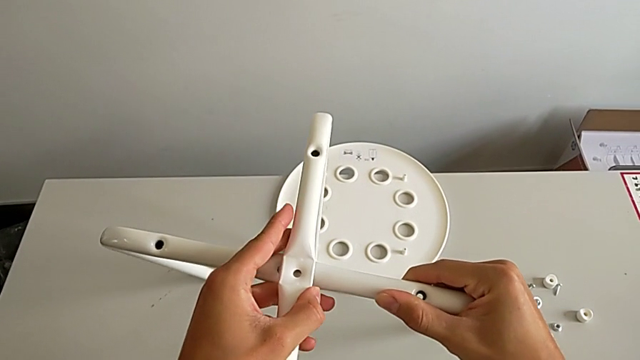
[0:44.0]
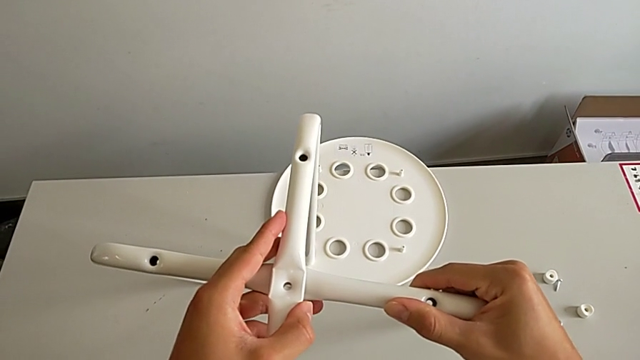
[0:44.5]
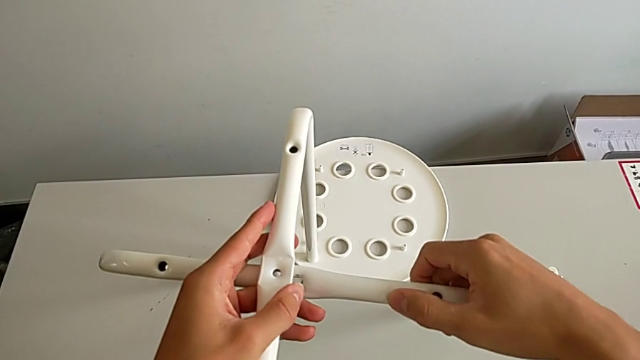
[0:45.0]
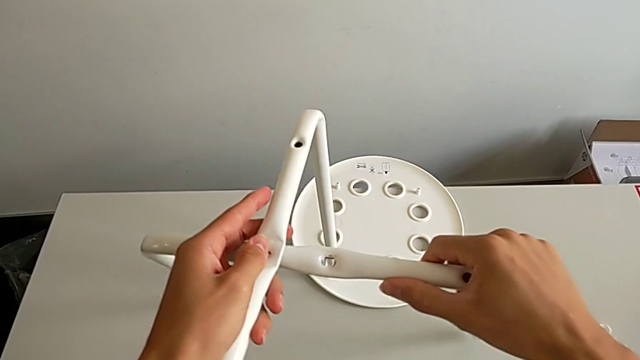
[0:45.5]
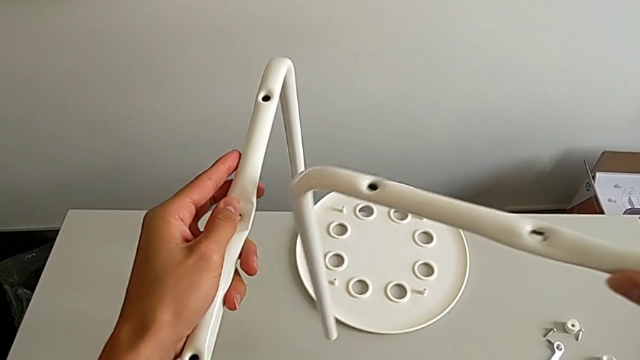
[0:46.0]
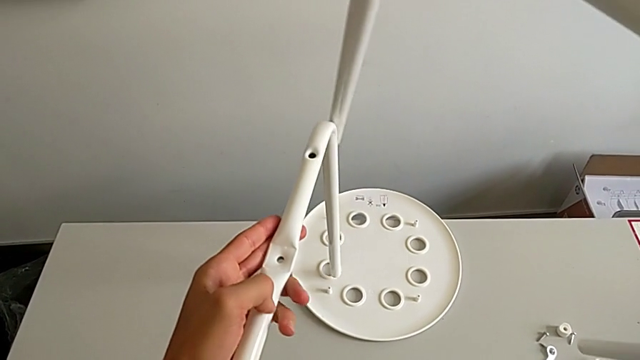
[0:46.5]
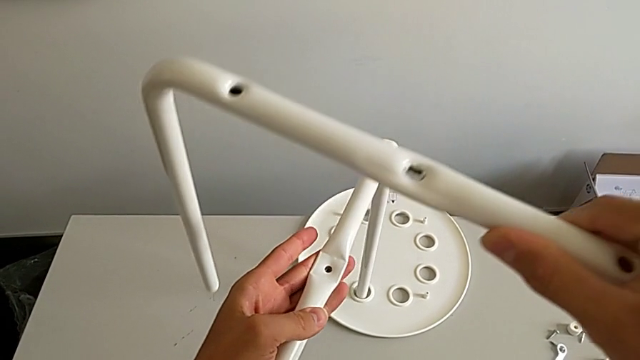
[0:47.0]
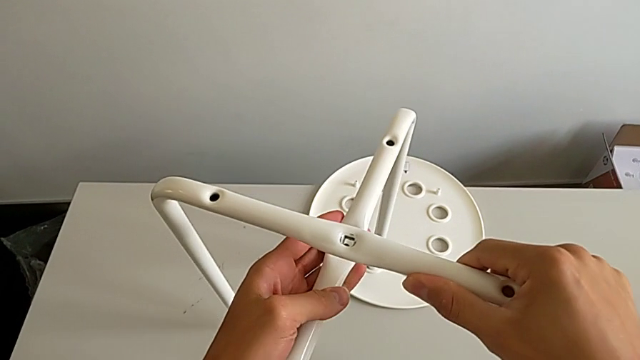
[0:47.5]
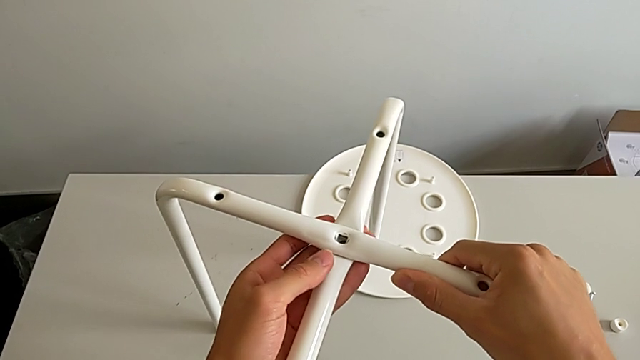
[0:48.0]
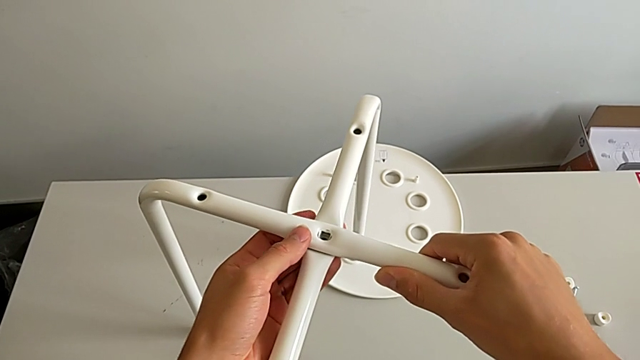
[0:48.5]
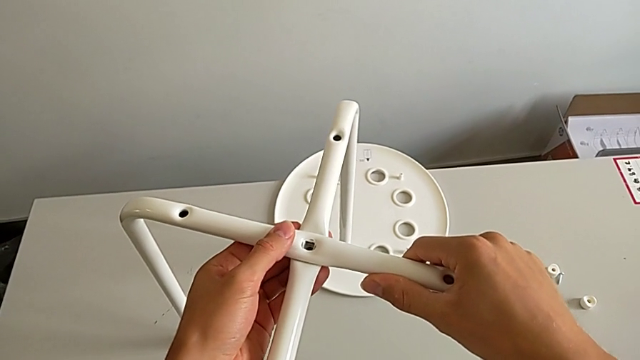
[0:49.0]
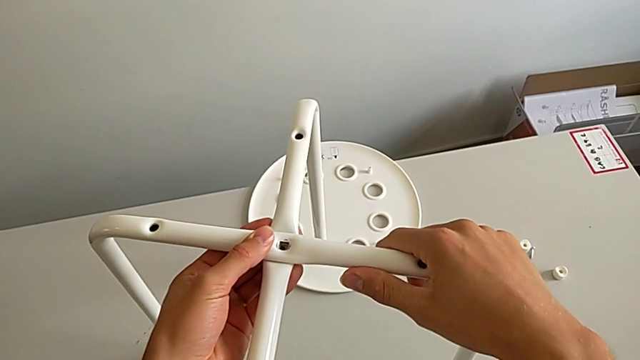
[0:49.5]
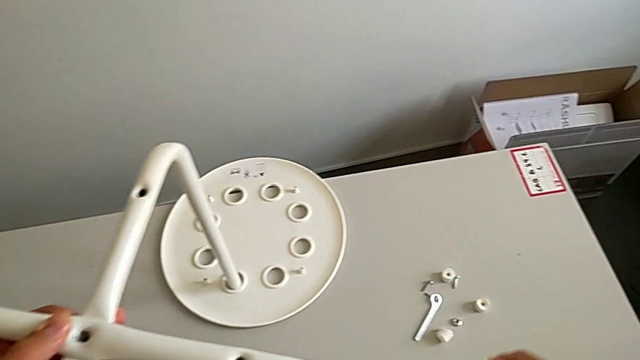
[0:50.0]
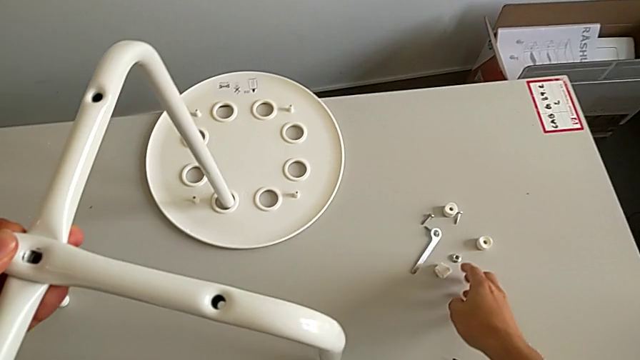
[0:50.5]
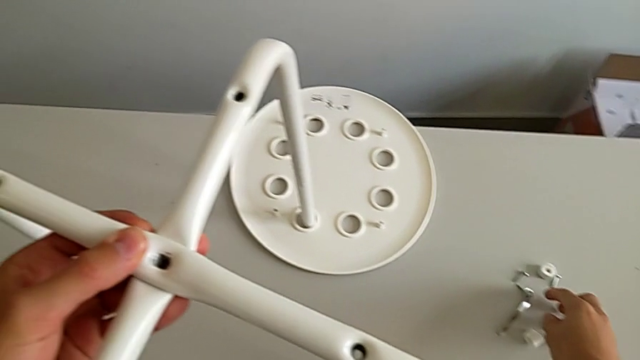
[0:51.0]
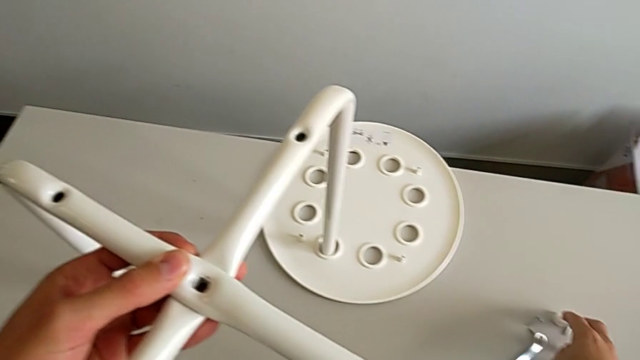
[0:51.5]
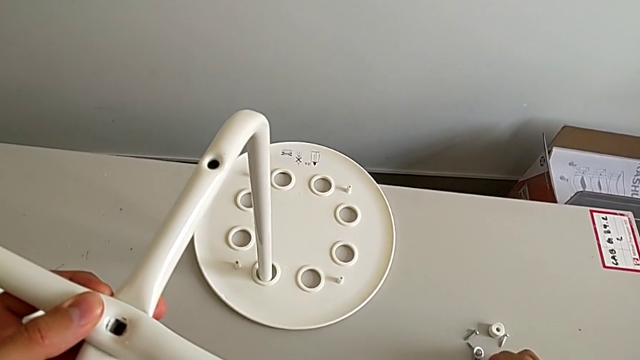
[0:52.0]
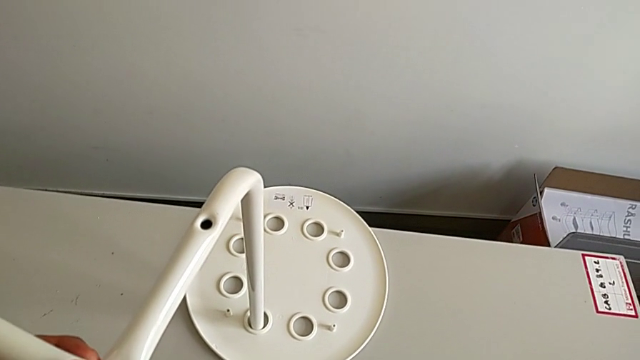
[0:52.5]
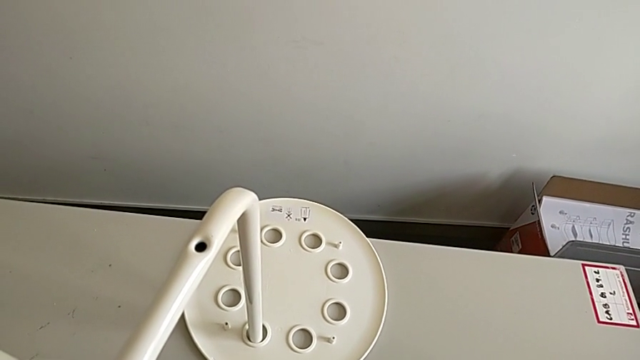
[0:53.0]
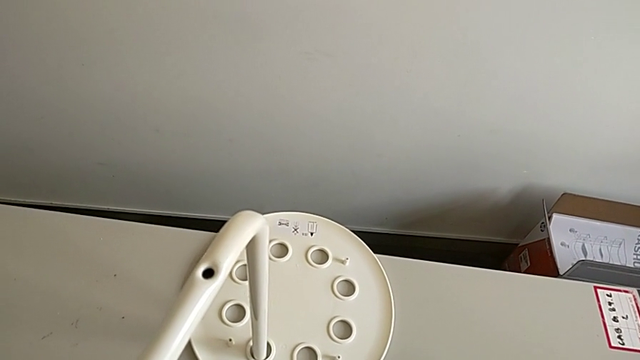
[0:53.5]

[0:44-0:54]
The camera wearer is assembling the leg. They wrongly disassemble the leg, assemble it, approach the hex nut and grab the bolt.

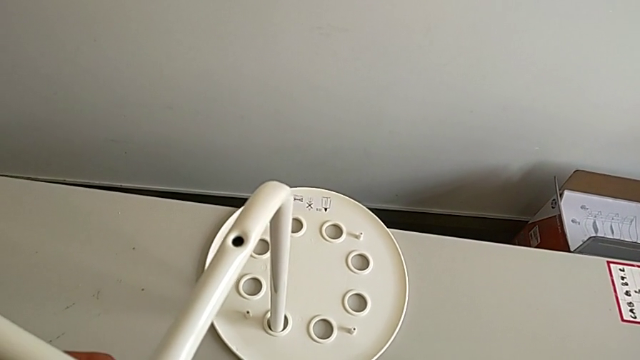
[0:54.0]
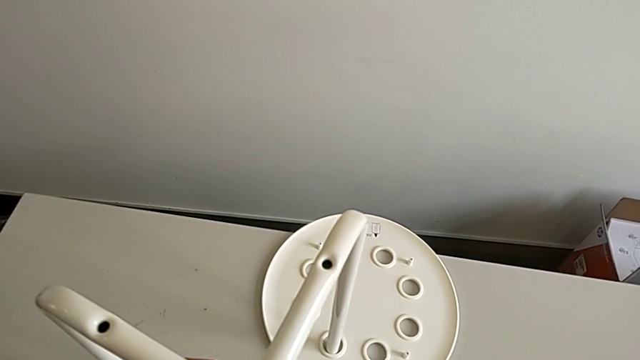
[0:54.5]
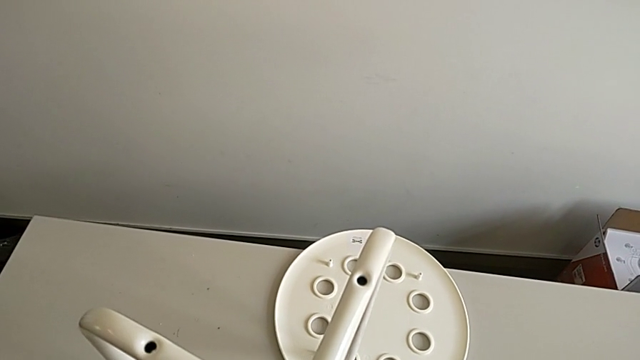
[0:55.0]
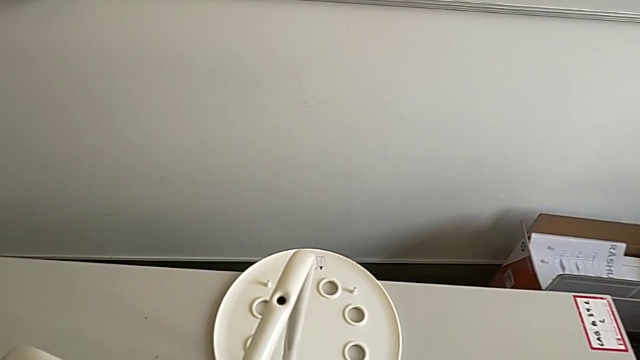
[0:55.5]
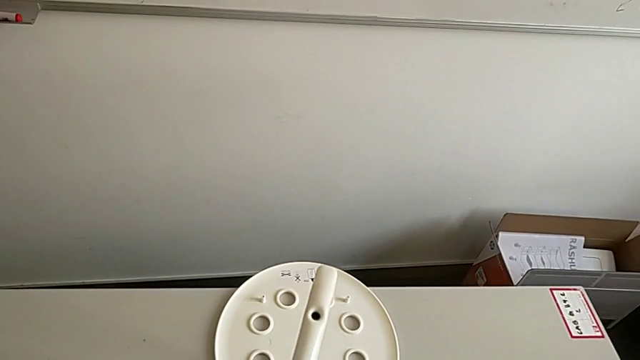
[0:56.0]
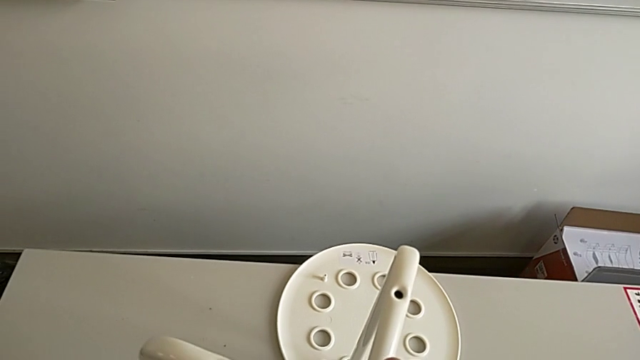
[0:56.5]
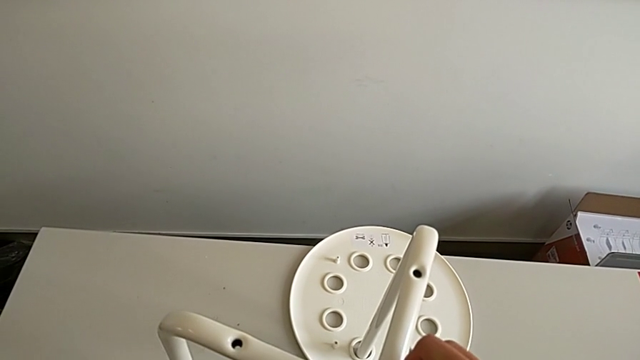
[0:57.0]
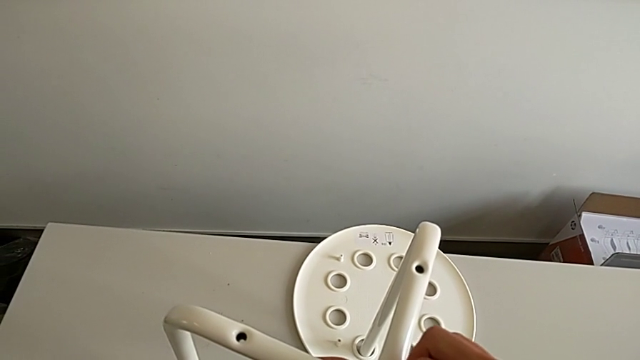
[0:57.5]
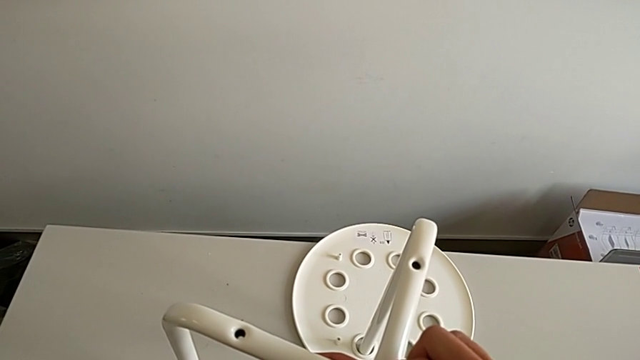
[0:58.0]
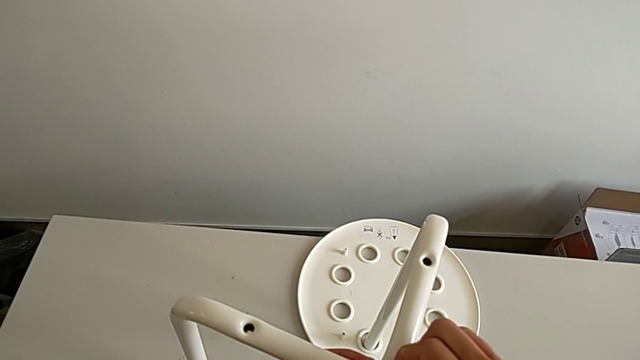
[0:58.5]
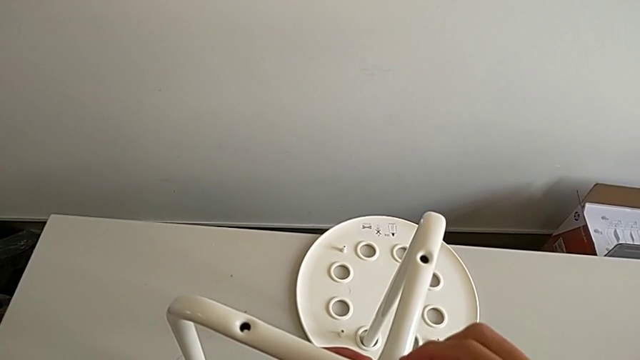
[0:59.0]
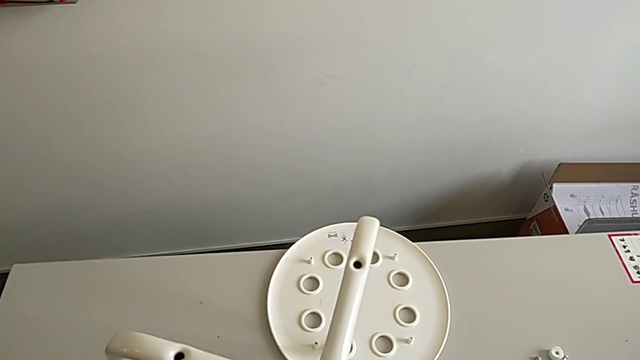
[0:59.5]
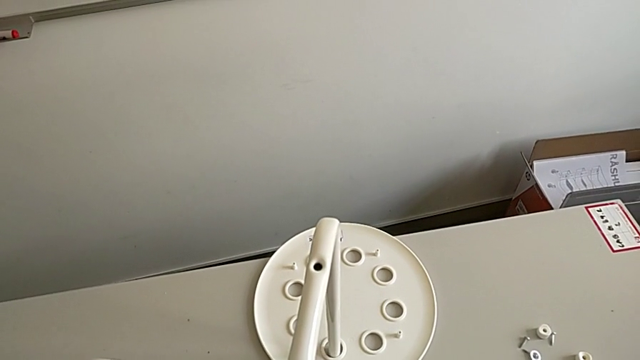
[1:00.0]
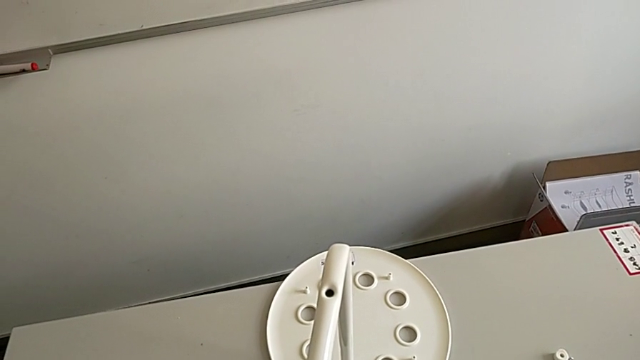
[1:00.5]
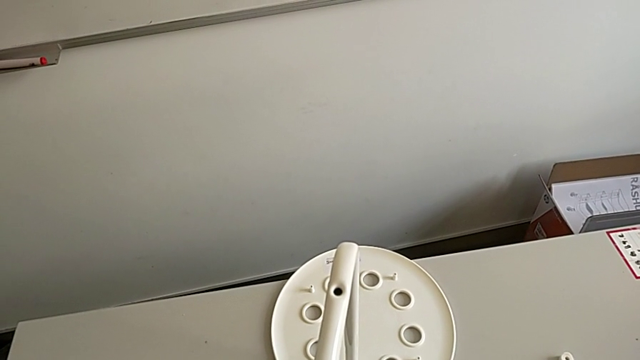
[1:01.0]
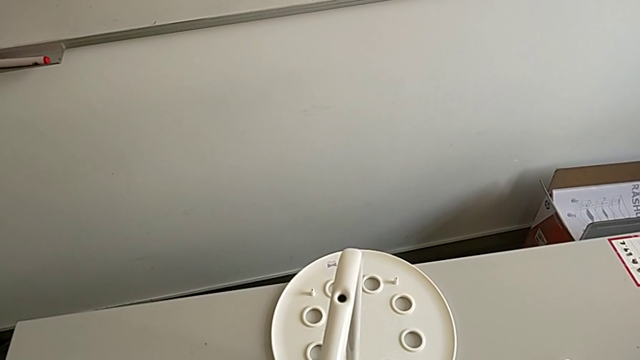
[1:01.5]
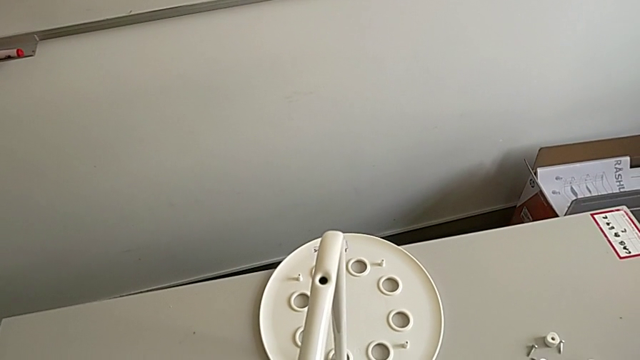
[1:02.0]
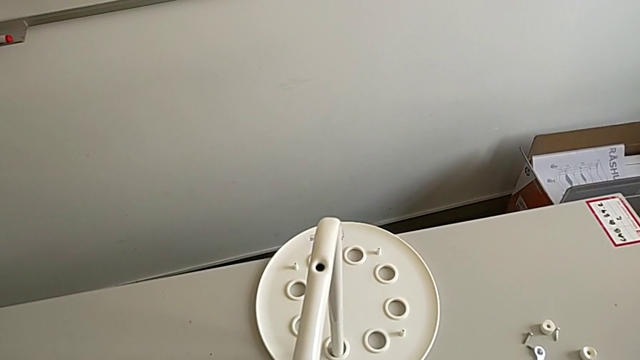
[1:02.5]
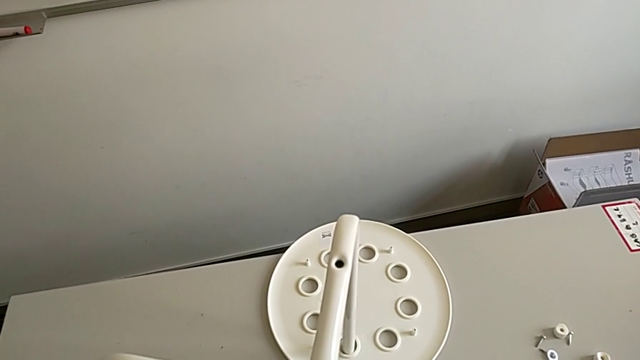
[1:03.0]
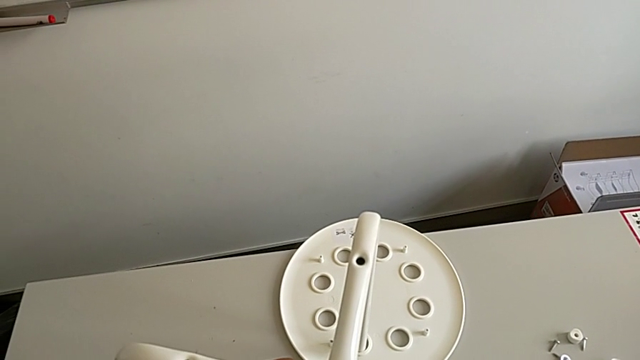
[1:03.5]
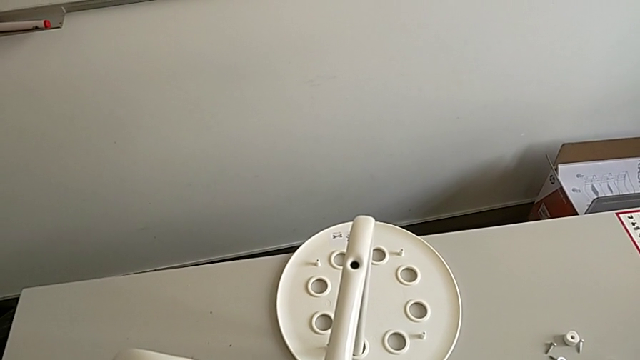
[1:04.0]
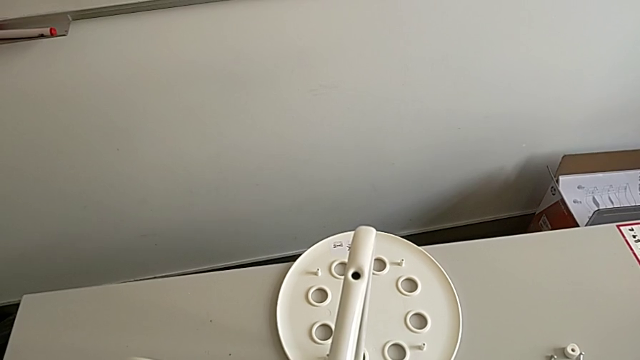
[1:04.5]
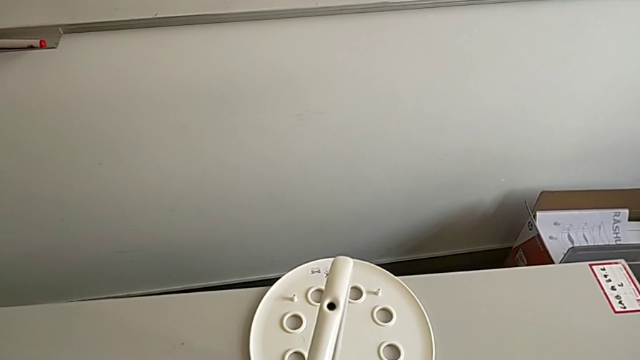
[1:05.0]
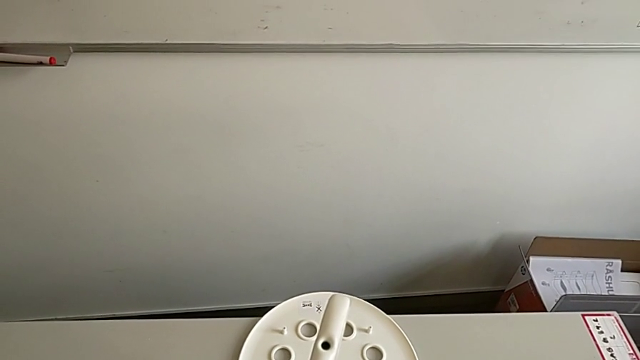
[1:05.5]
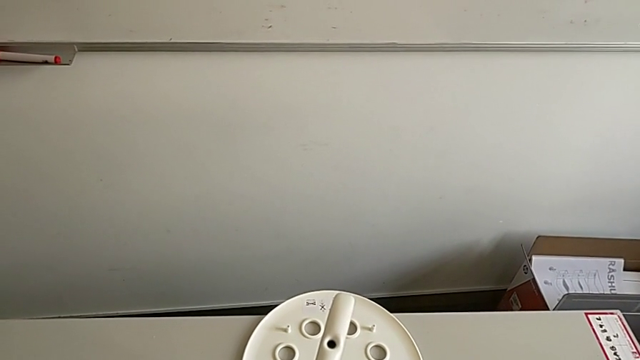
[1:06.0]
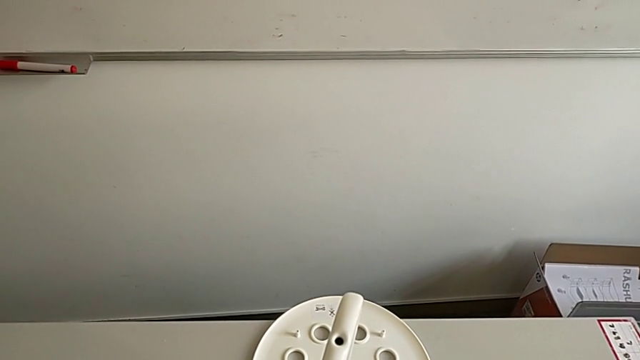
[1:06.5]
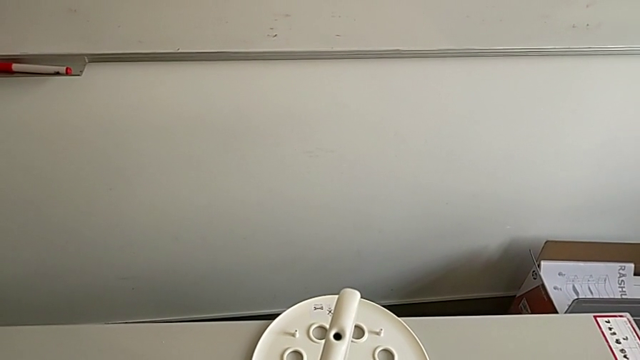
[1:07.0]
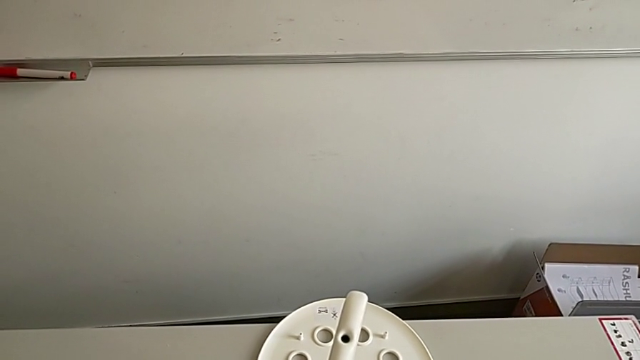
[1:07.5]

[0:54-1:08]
The camera wearer is assembling the leg. They grab the hex nut, approach the leg, insert the bolt with the right hand, insert the hex nut with the right hand and begin to screw the bolt.
